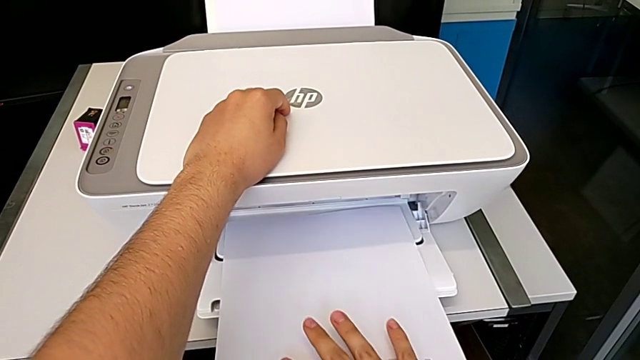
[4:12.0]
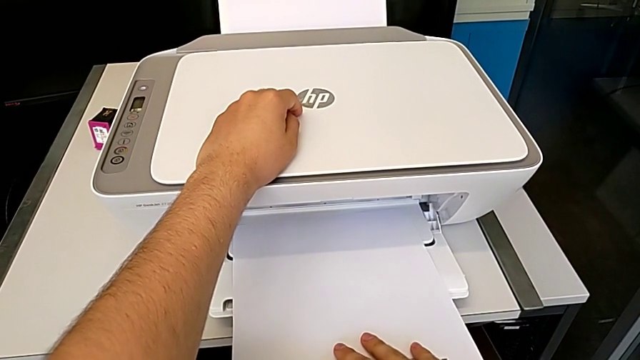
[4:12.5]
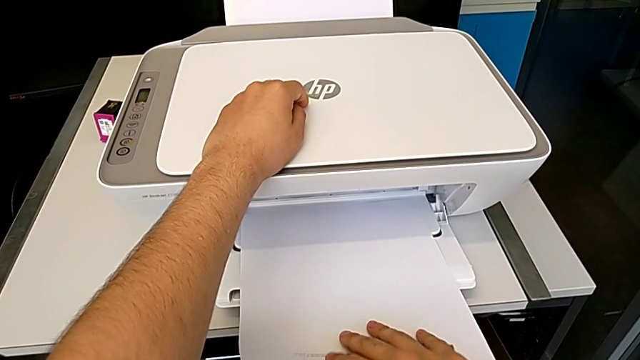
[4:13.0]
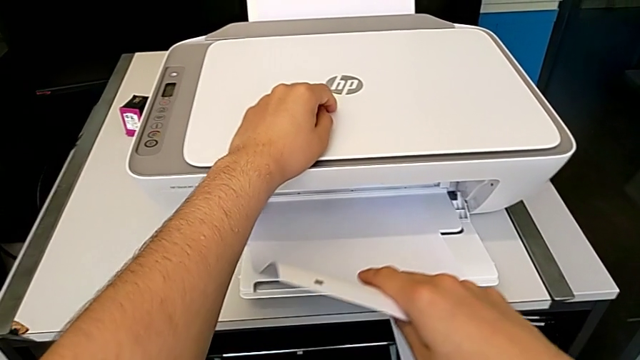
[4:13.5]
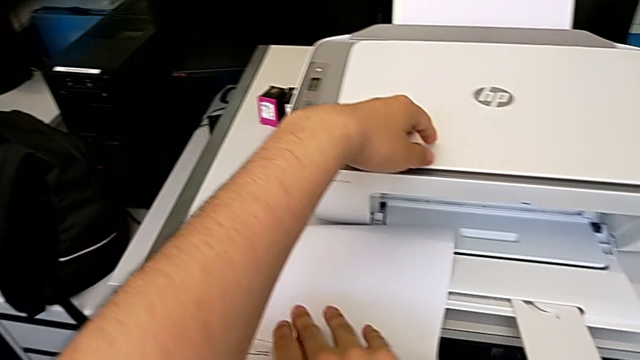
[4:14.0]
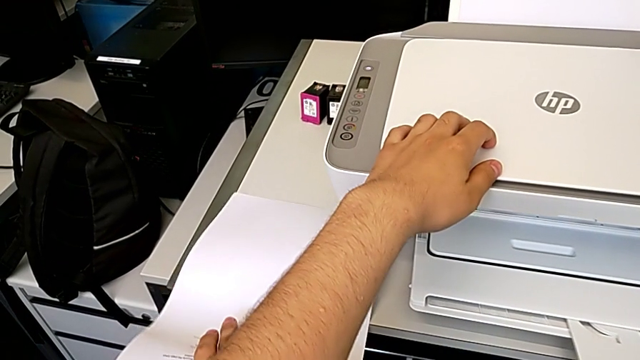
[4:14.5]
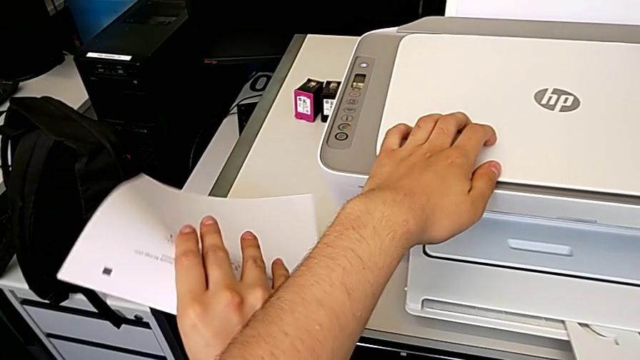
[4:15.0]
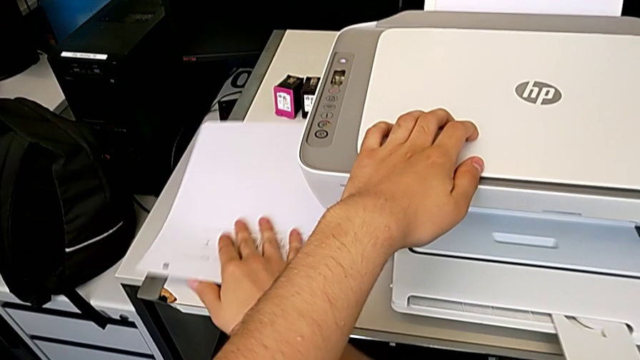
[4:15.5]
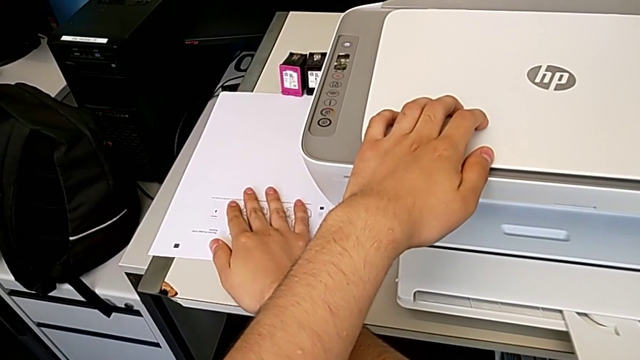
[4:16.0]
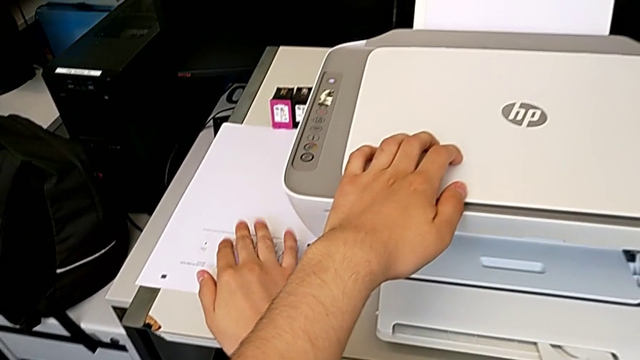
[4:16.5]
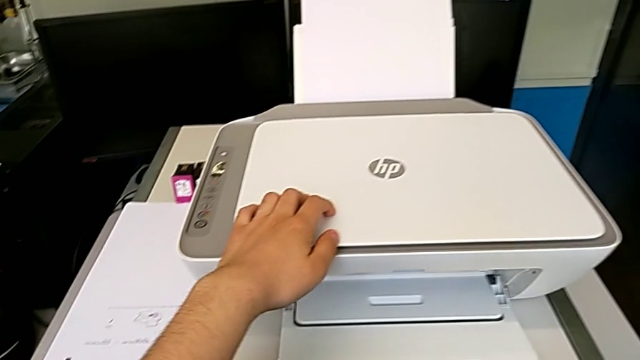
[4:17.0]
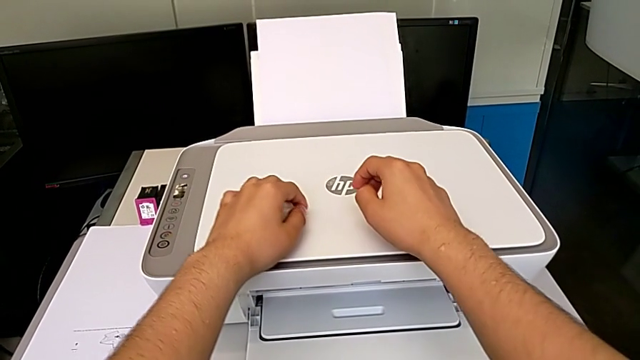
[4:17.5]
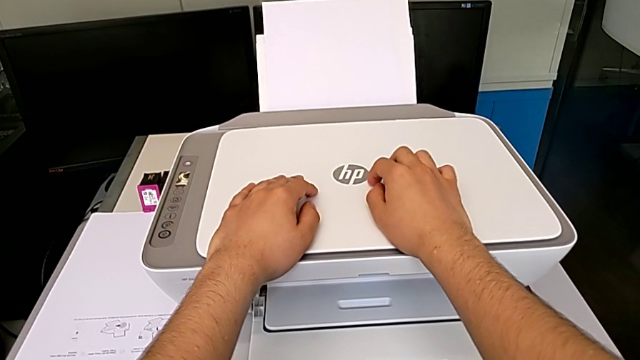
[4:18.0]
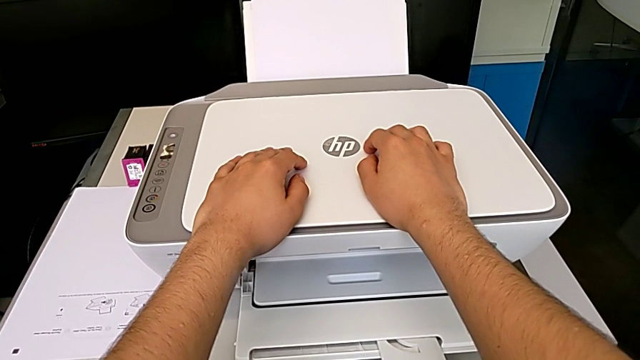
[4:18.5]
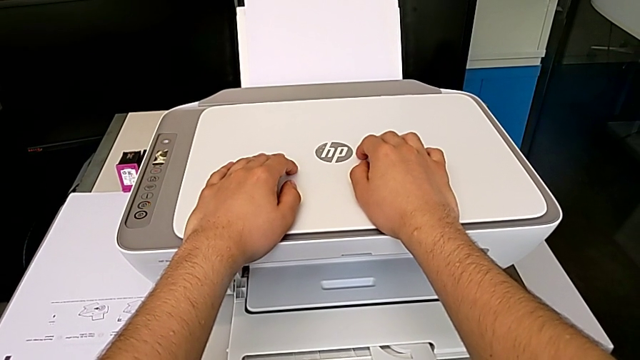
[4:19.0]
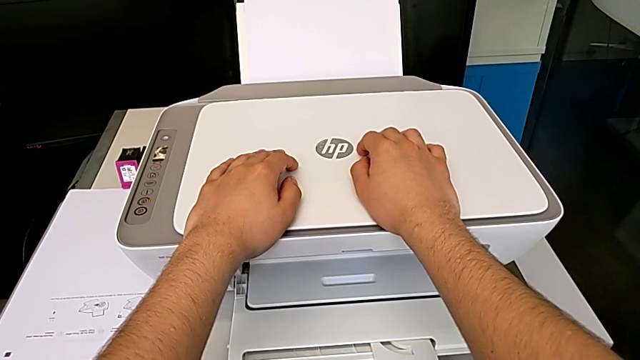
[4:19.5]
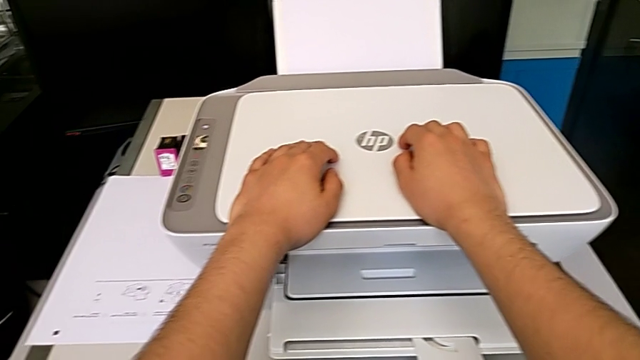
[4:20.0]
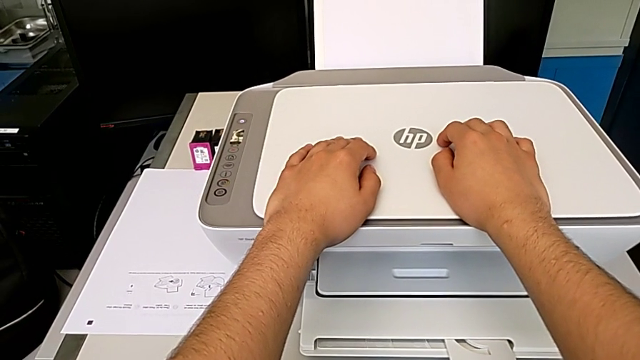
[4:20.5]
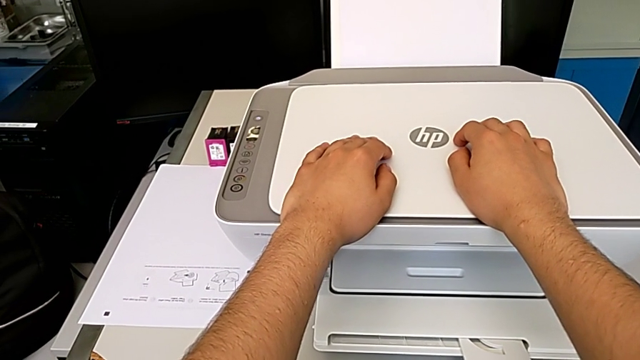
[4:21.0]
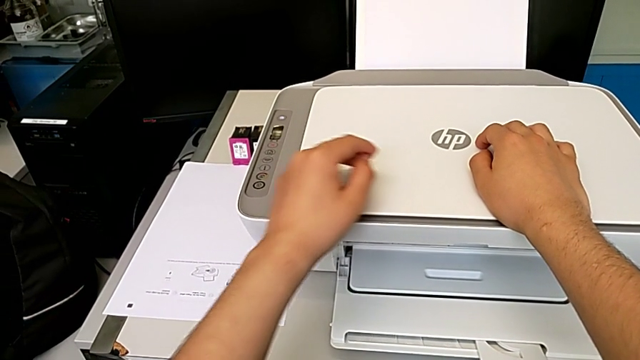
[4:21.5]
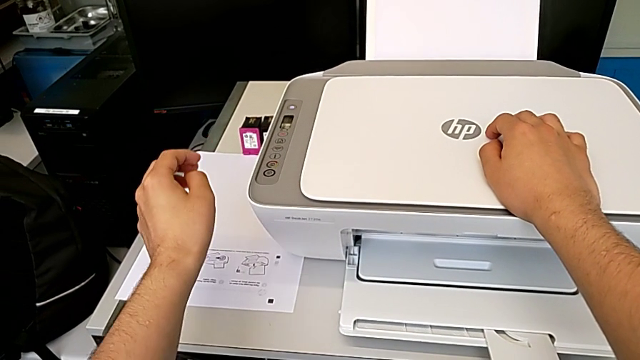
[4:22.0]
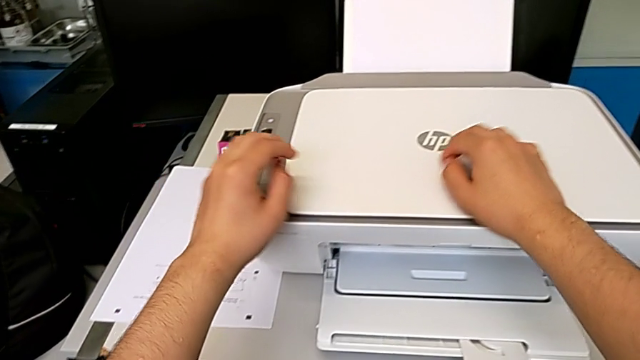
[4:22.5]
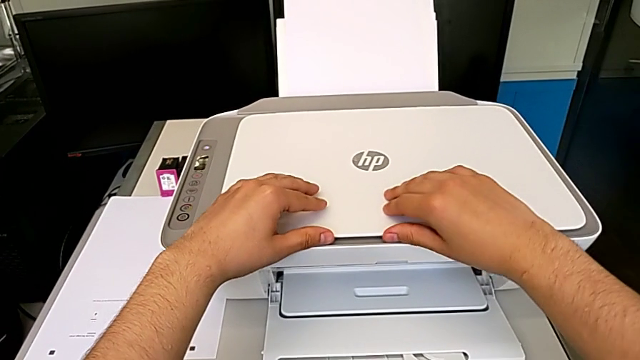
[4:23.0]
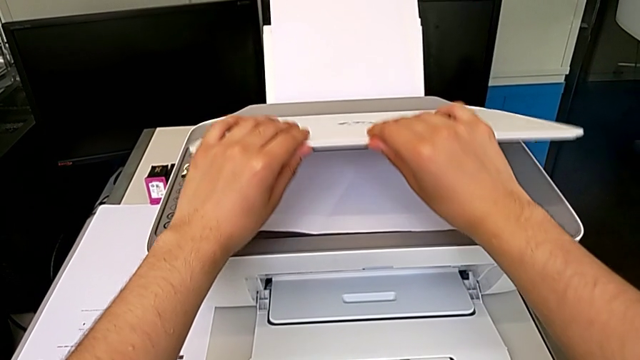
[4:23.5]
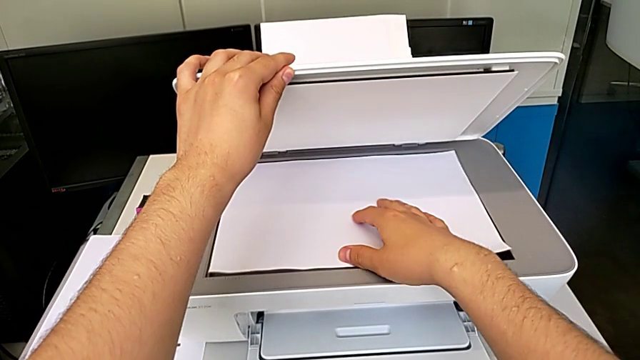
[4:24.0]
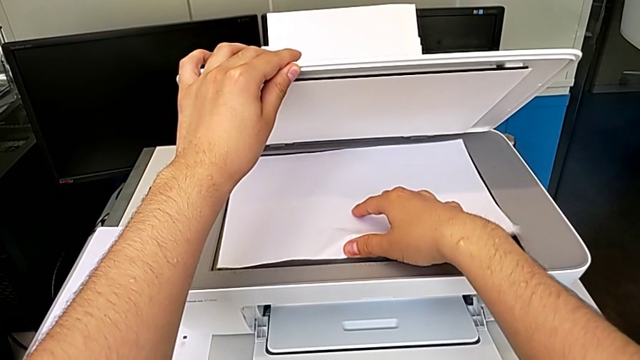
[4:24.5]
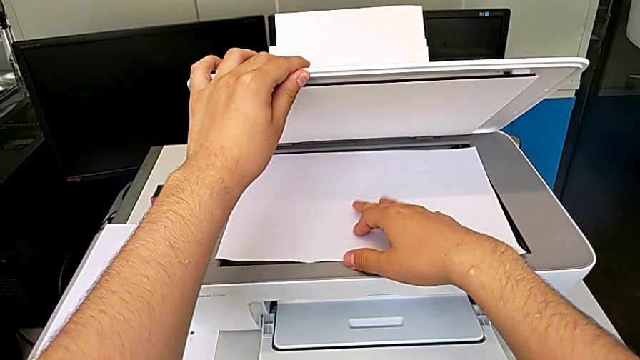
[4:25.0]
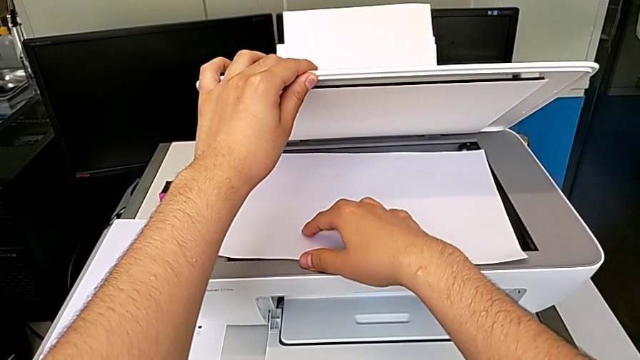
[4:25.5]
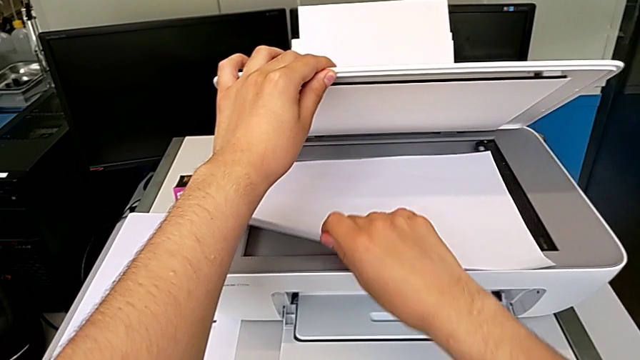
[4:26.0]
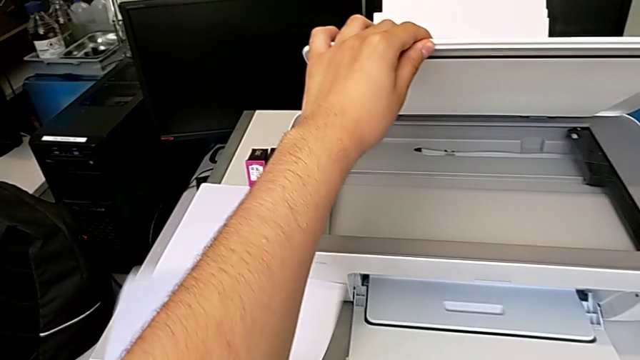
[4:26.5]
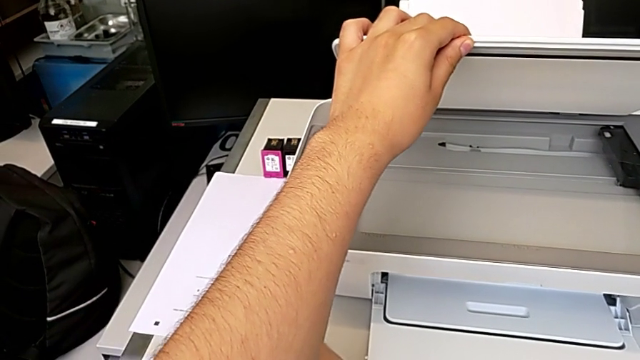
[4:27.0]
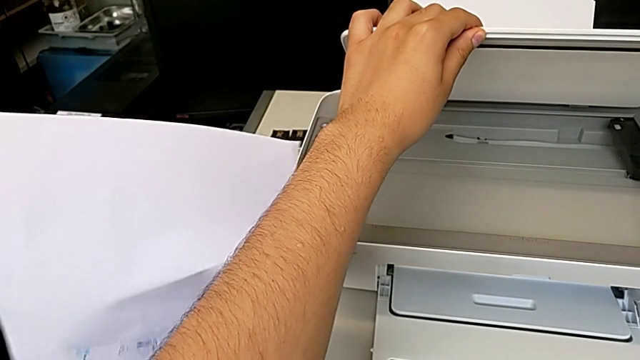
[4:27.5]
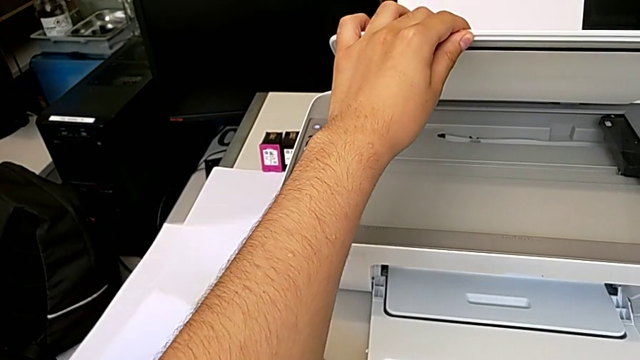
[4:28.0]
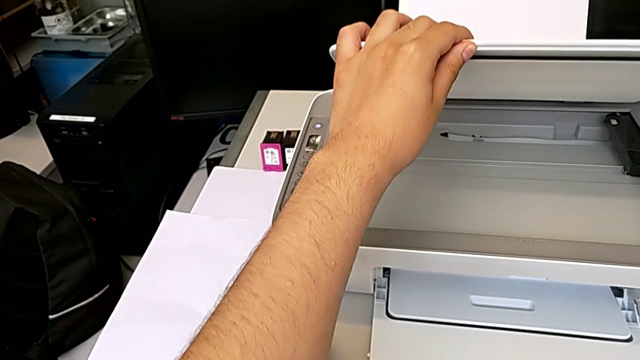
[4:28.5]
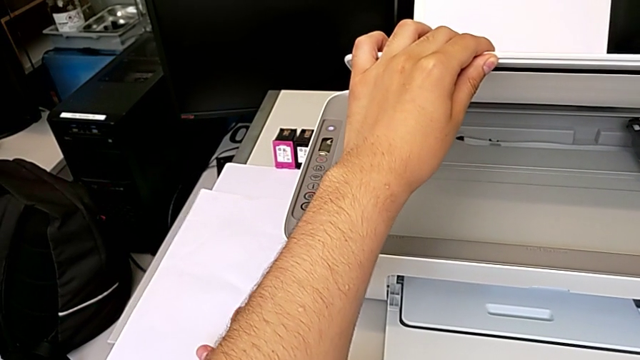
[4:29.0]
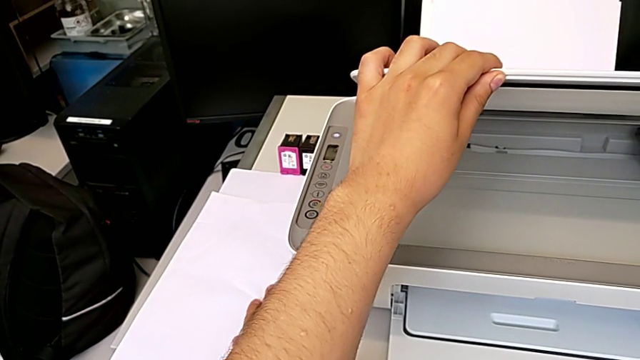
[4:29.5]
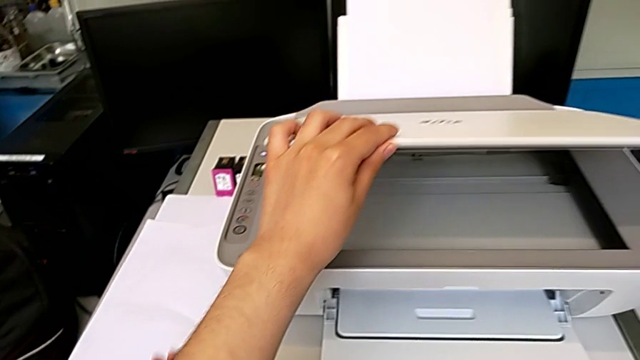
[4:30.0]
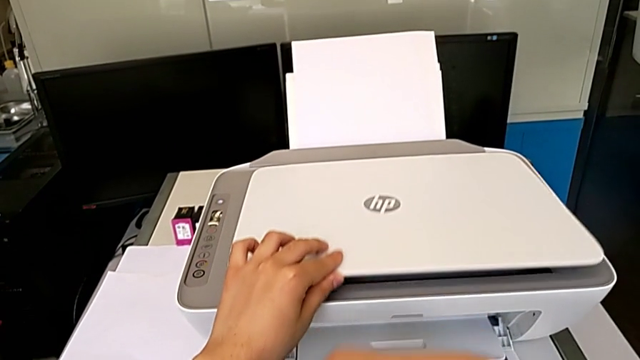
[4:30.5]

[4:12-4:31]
The camera wearer is taking a copy of something. They grab the copy, place it, open the copy gate, grab the paper stack, place it and close the copy gate.

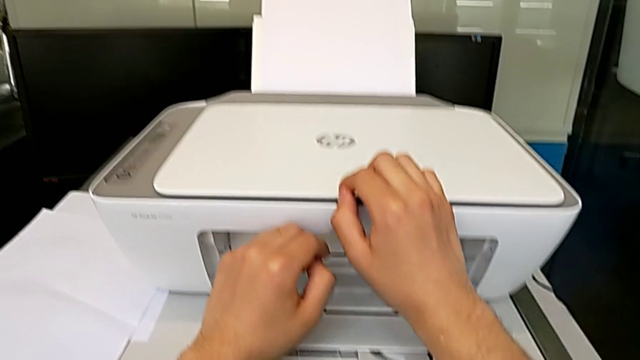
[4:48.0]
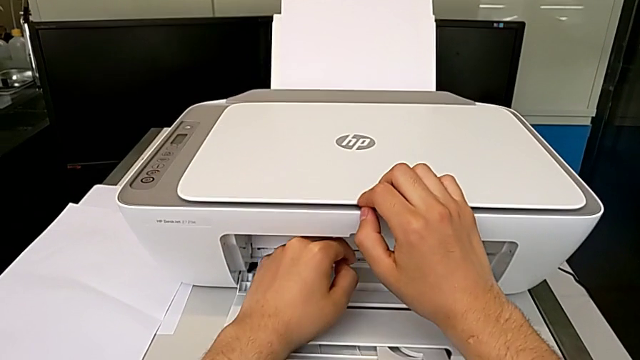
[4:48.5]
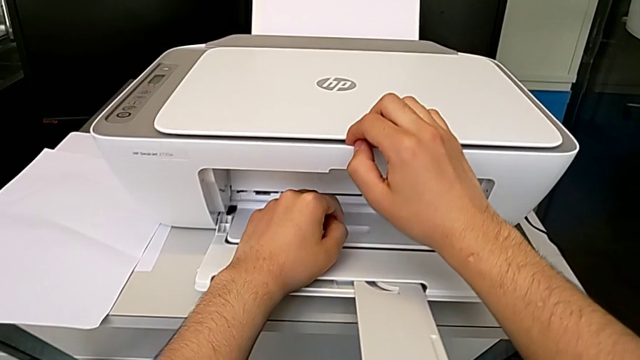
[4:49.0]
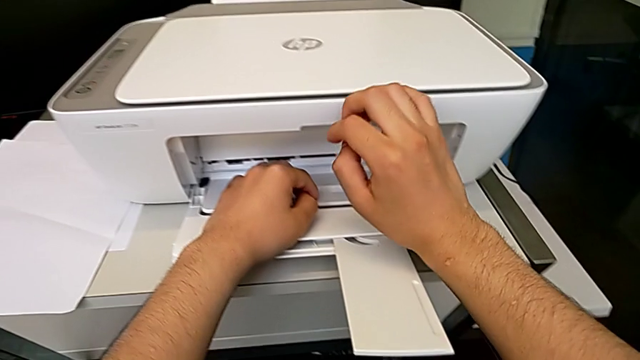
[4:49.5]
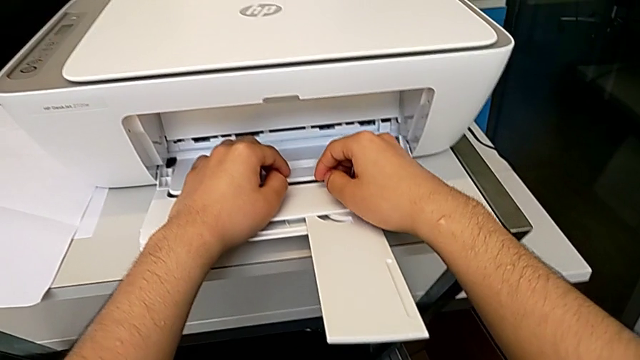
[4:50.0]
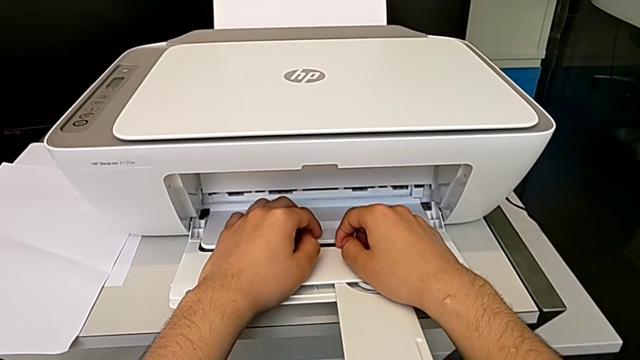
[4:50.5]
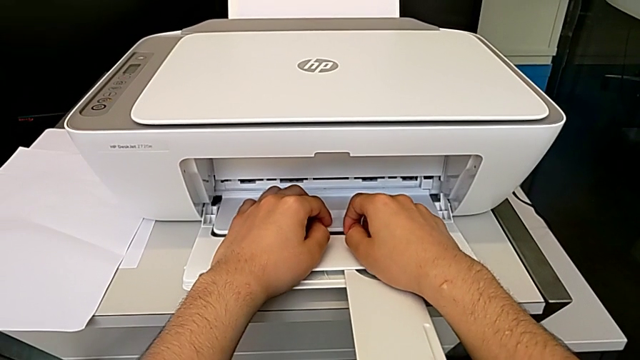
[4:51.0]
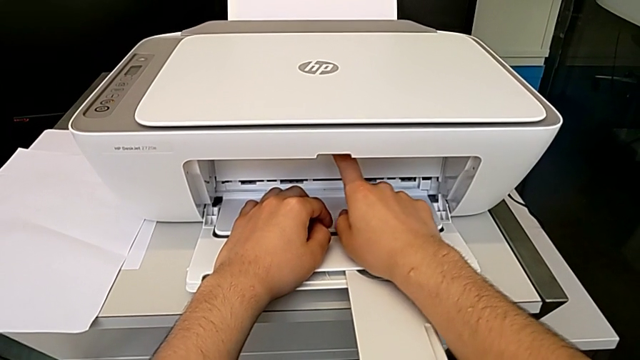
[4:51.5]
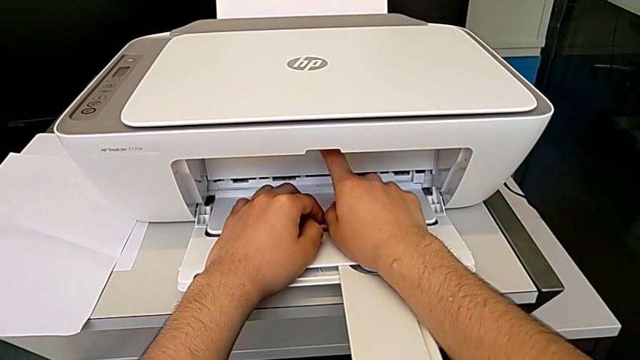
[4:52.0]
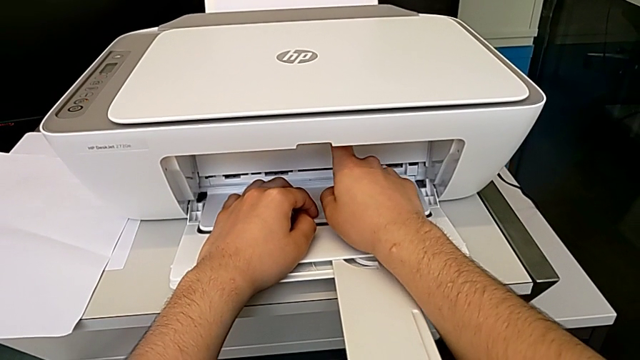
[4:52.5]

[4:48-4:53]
The camera wearer is changing the ink cartridges regularly. They begin to open the cartridge gate.
